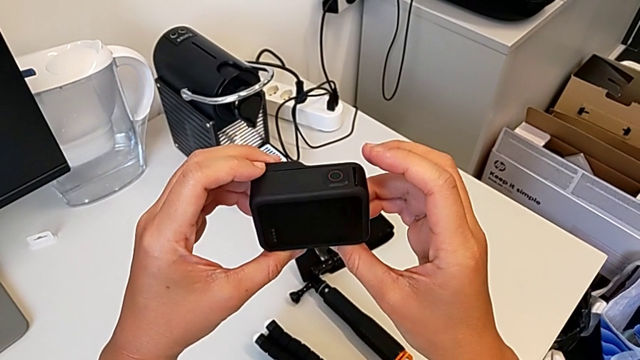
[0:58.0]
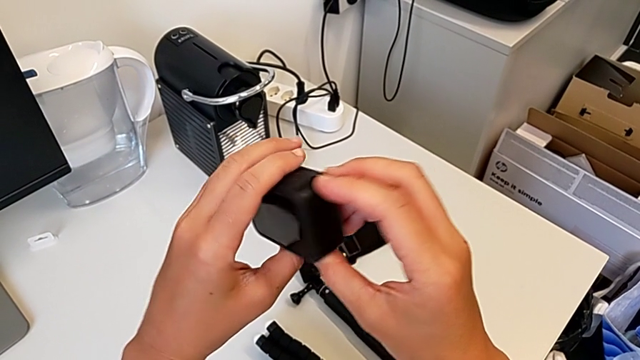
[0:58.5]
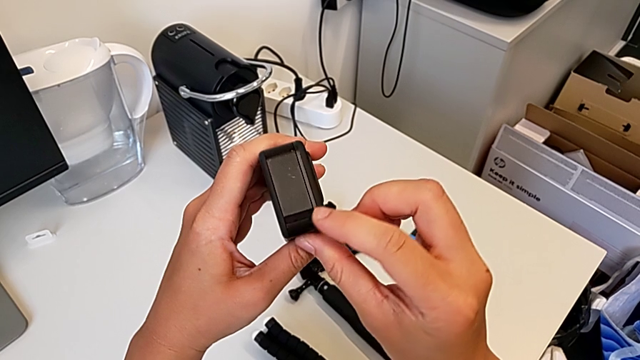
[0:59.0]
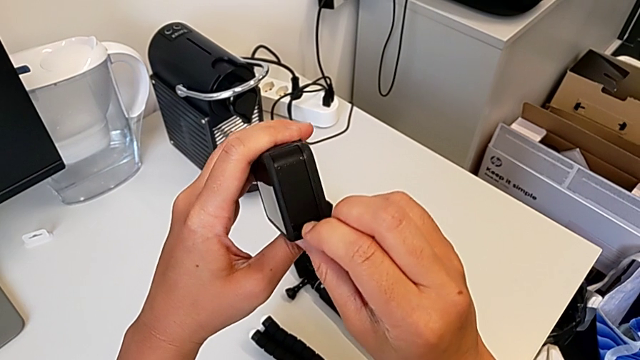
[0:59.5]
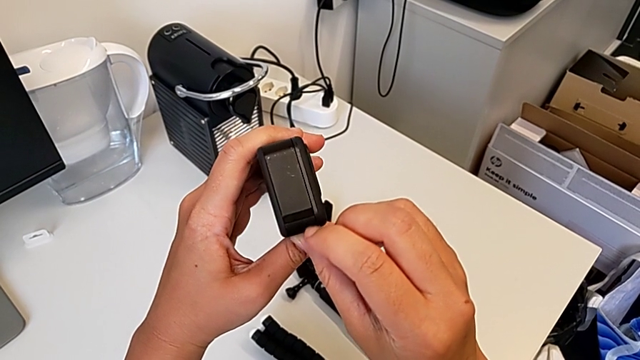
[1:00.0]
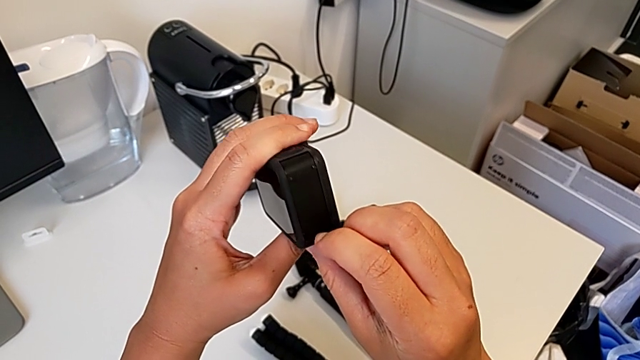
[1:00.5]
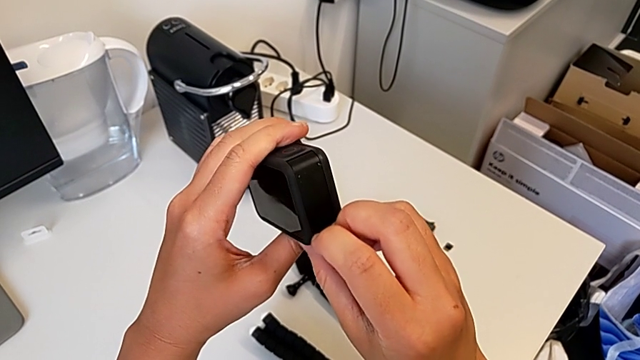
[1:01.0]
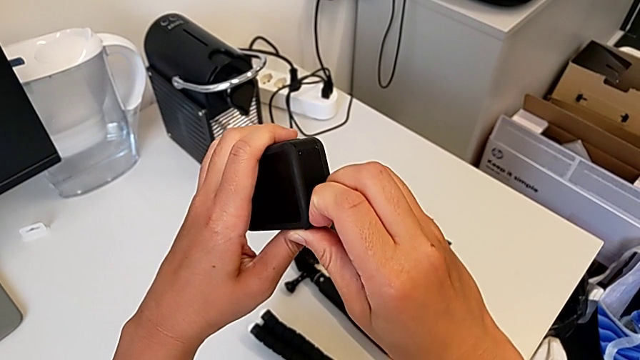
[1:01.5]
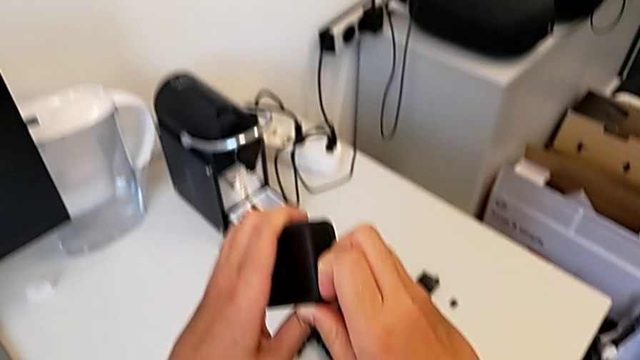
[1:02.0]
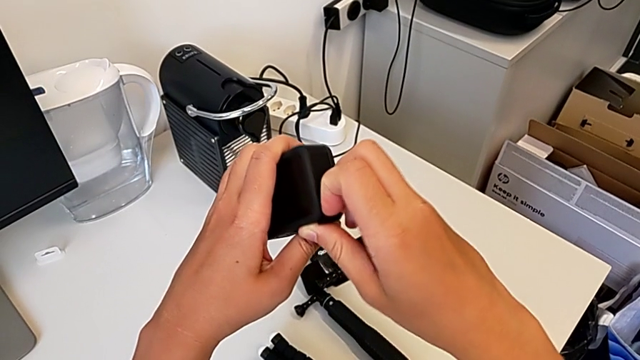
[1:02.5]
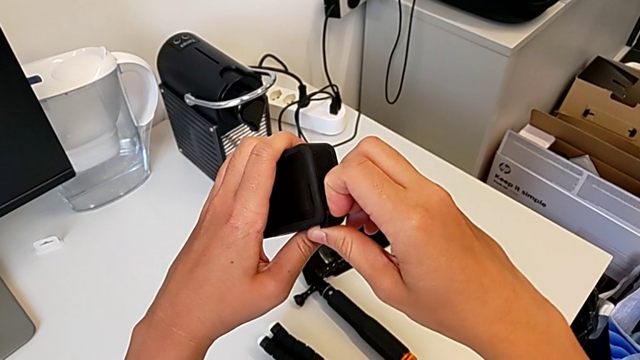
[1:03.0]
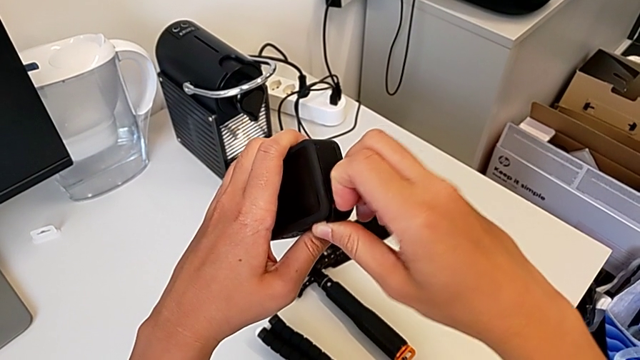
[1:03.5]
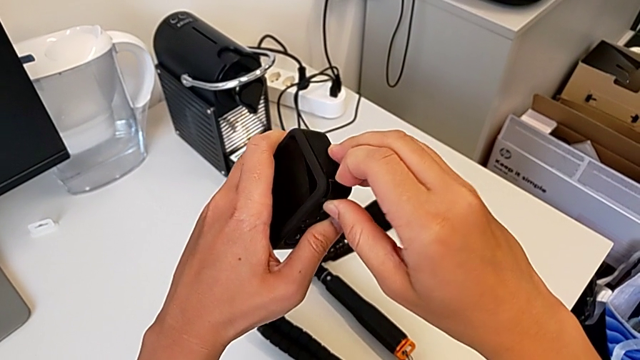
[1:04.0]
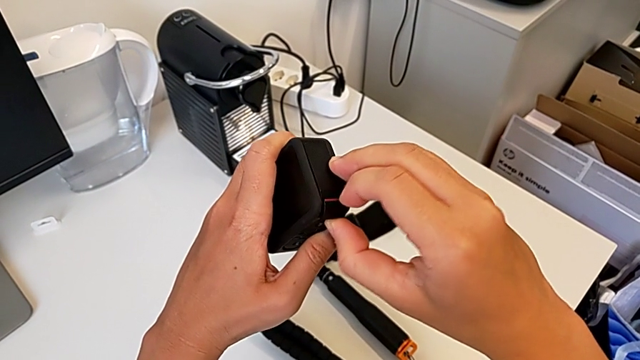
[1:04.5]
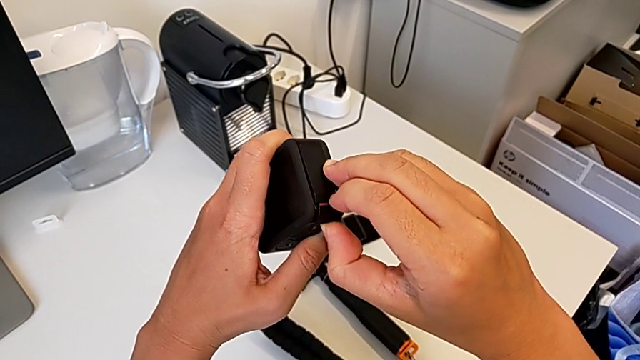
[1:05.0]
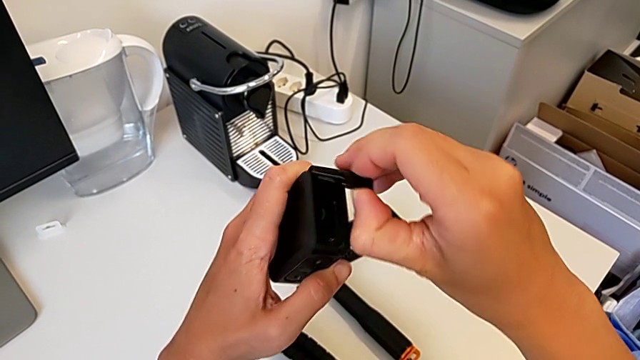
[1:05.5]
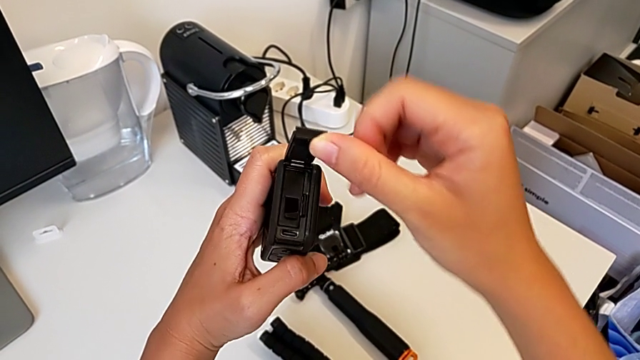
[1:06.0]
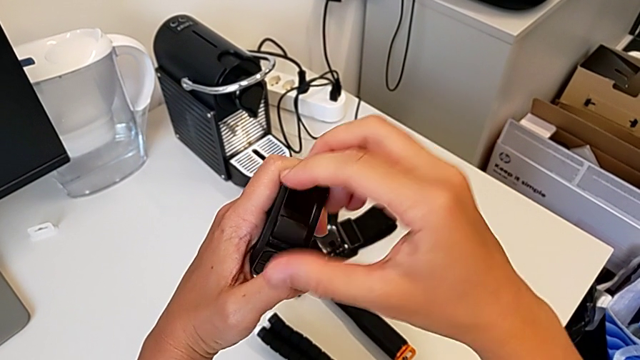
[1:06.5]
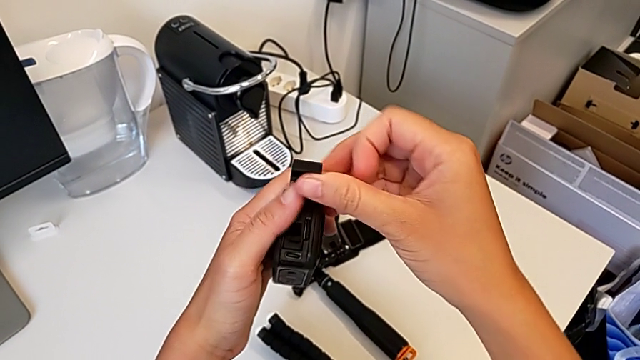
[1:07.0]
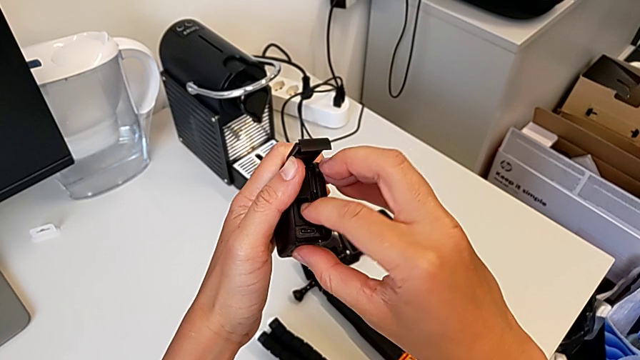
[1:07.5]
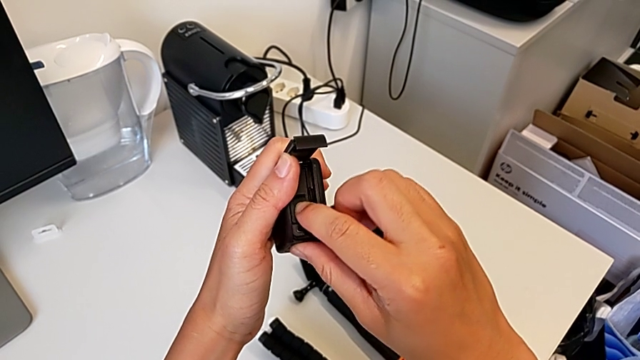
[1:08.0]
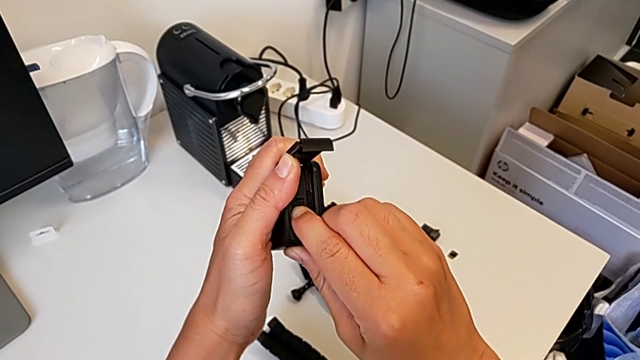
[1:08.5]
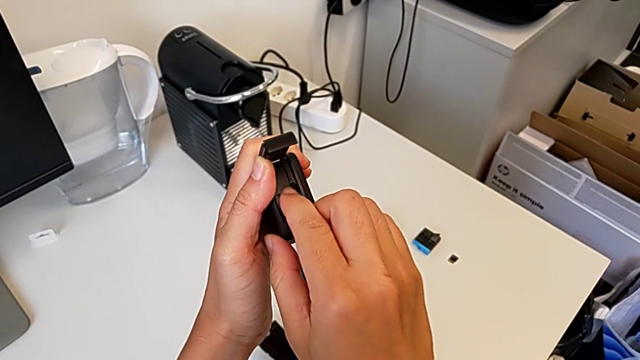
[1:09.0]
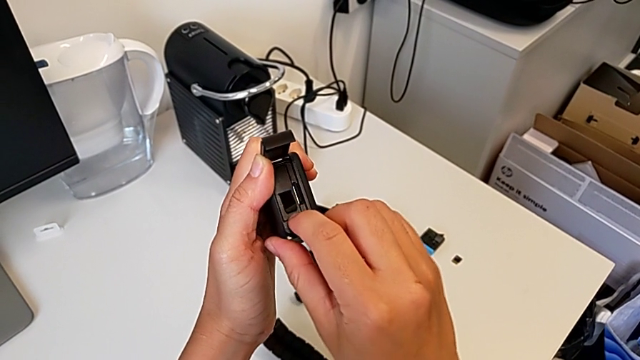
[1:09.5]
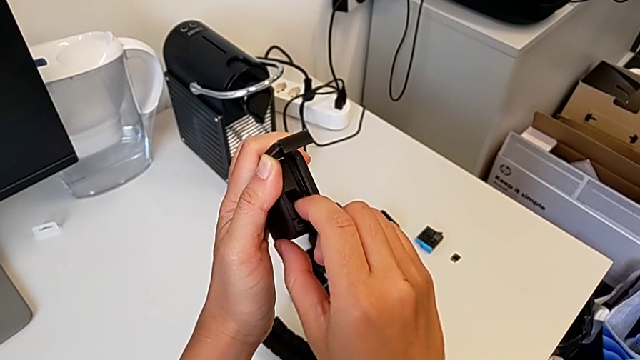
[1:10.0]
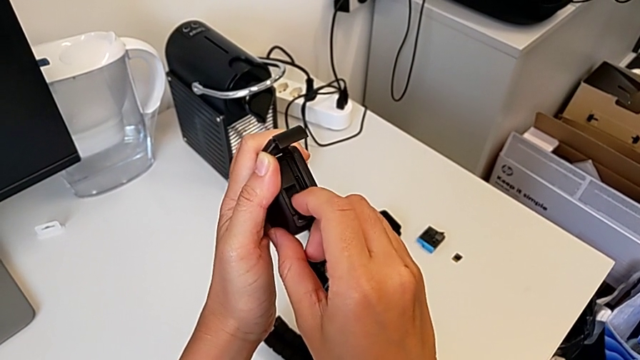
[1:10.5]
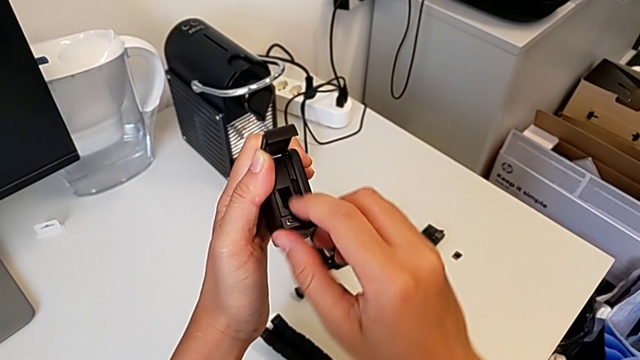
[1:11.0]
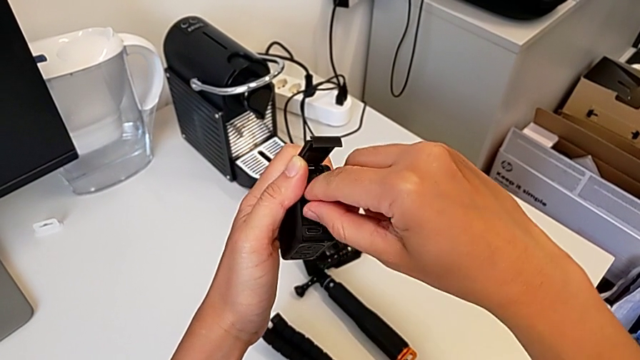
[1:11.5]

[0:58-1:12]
The camera wearer is removing the battery. They inspect the GoPro, pull the battery door, open it and pull the battery.

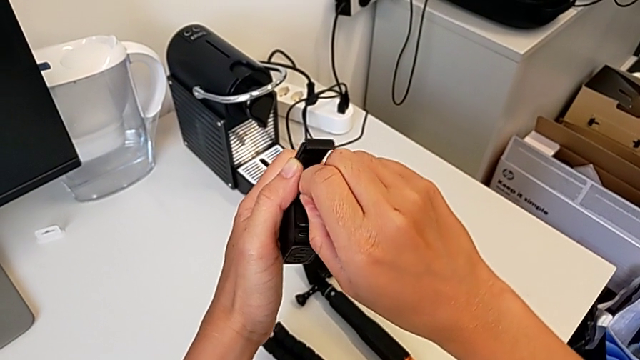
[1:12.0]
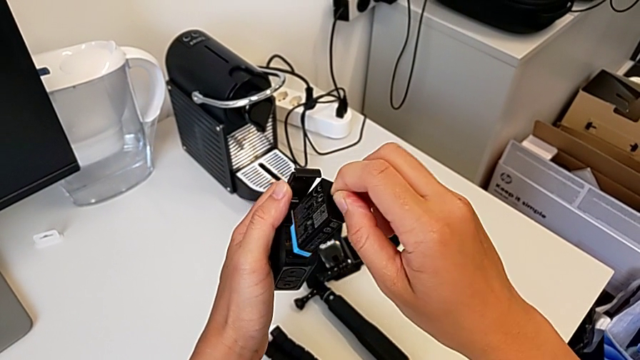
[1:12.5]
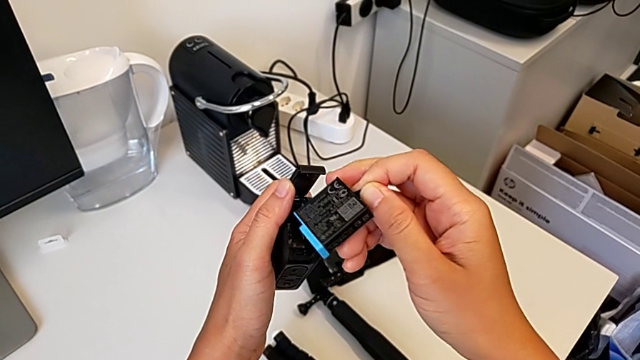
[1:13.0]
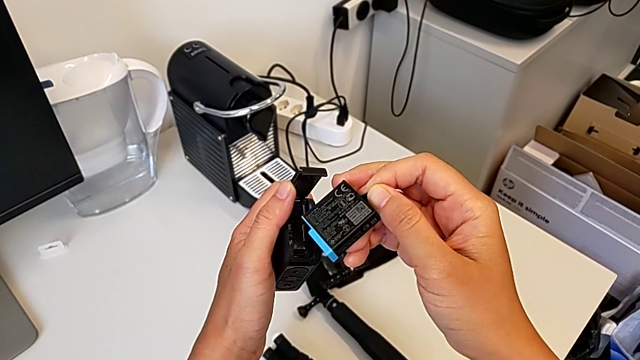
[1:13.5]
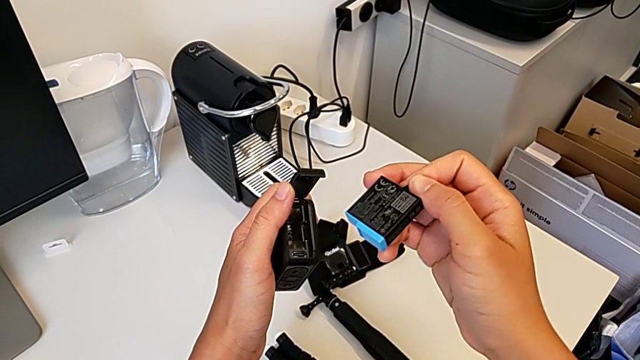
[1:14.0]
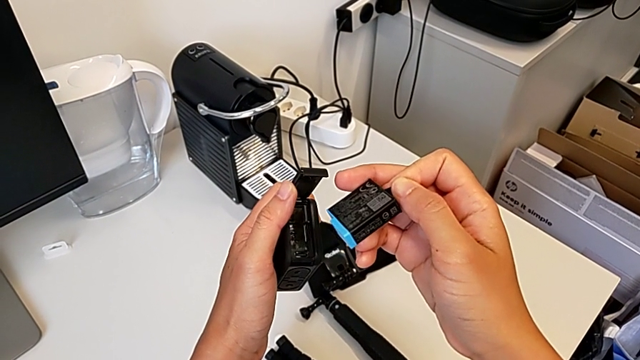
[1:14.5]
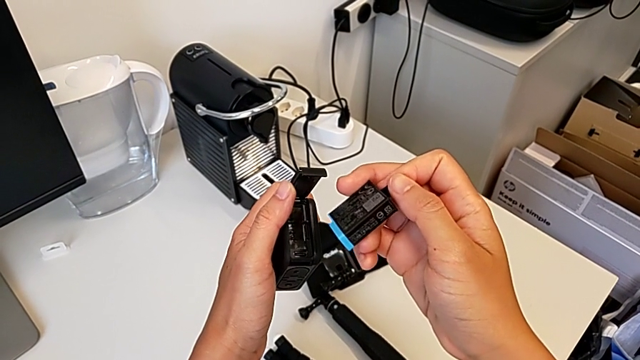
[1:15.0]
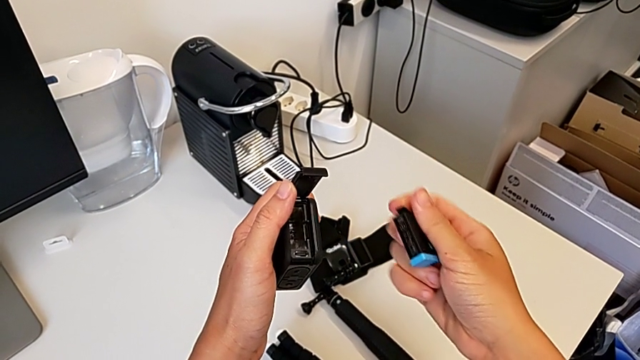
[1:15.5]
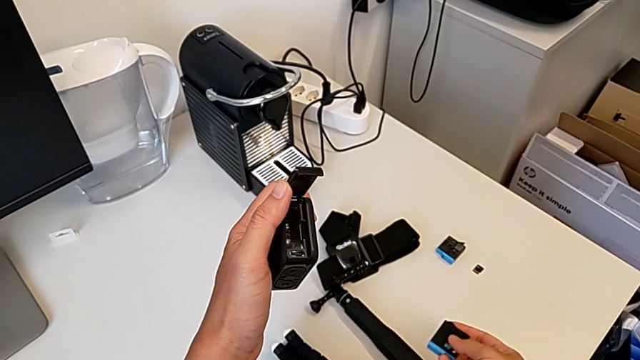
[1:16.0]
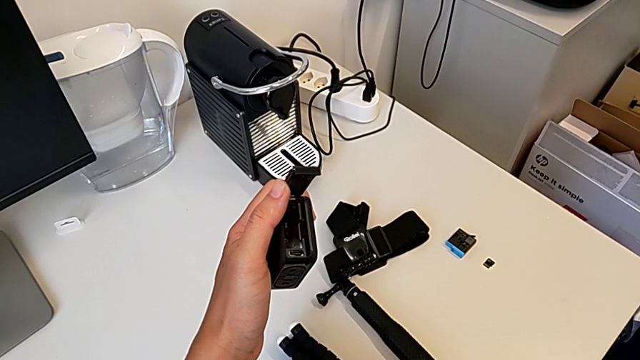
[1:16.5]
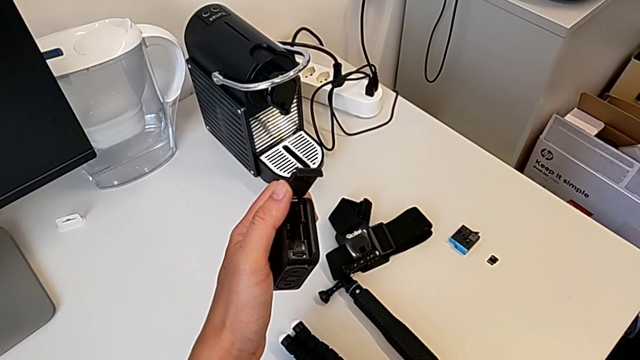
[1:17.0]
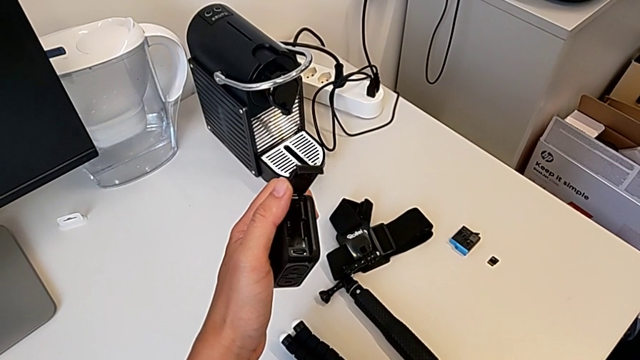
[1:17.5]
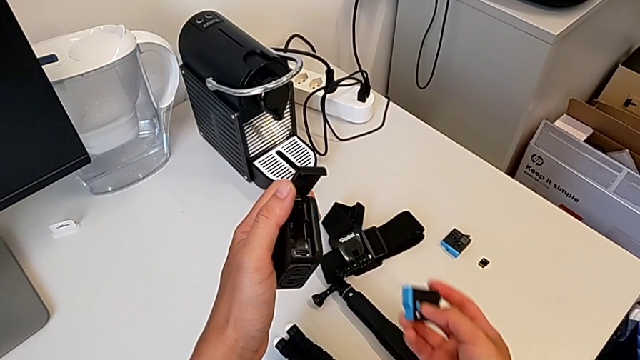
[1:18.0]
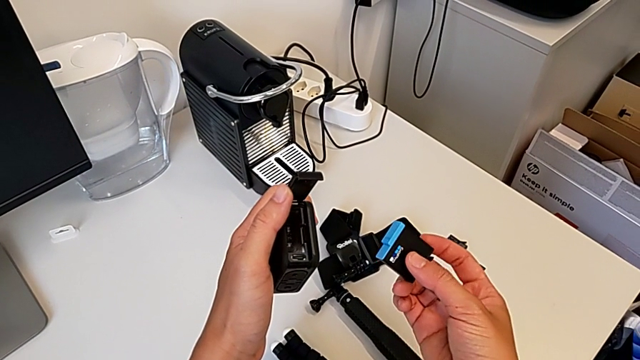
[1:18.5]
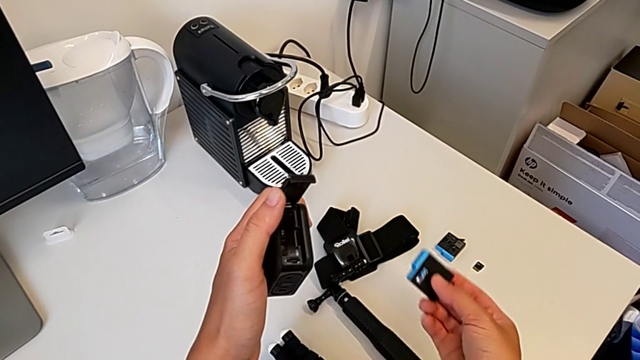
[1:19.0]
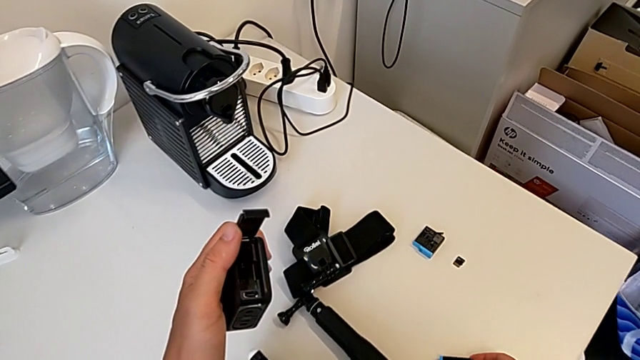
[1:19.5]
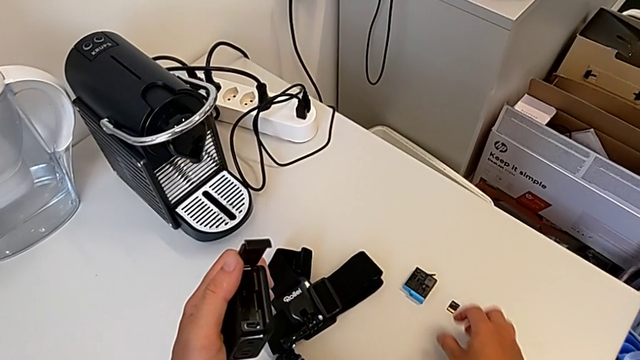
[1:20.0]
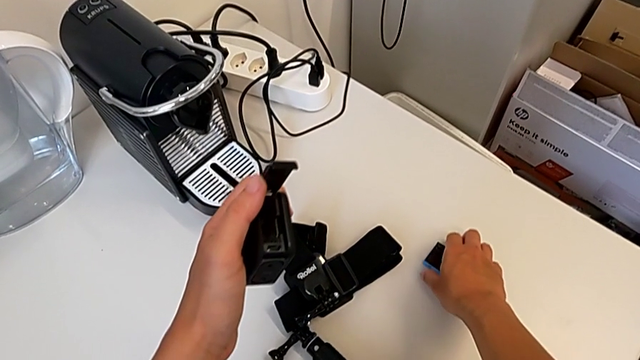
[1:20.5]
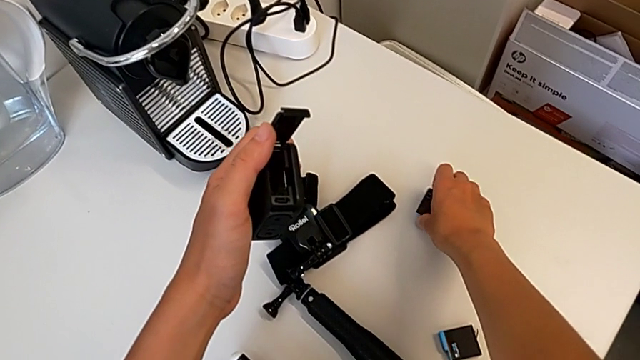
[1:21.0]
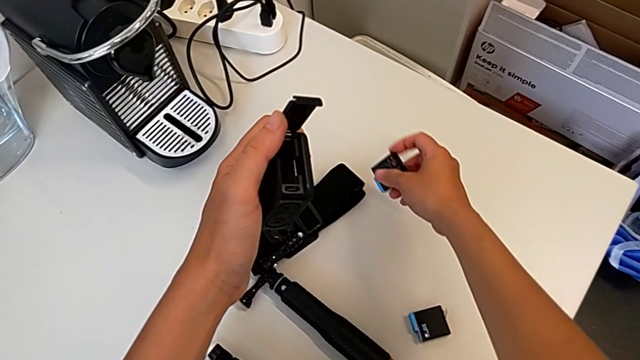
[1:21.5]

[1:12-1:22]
The camera wearer is inserting a battery. They hold the battery, place it twice and grab the new battery.
